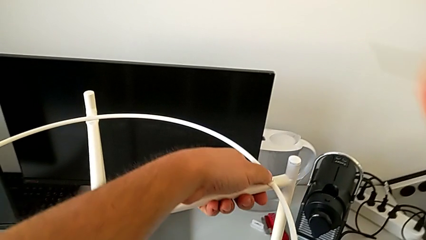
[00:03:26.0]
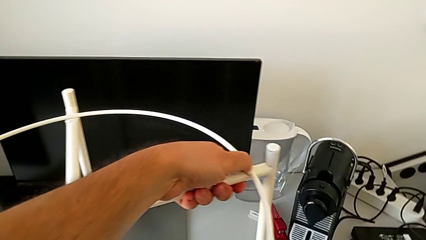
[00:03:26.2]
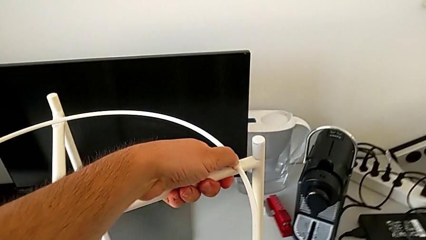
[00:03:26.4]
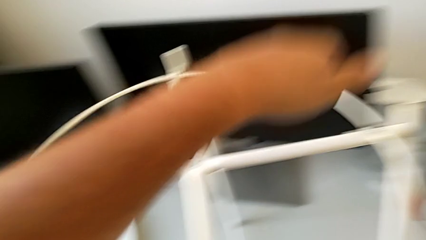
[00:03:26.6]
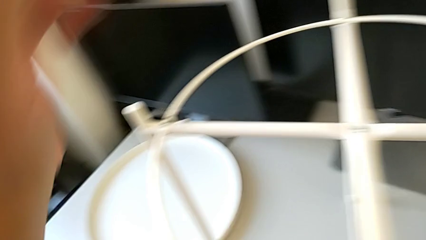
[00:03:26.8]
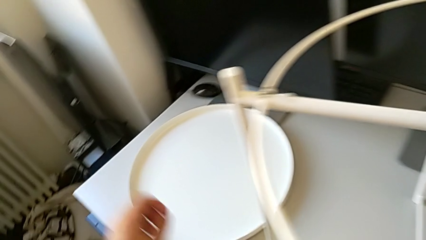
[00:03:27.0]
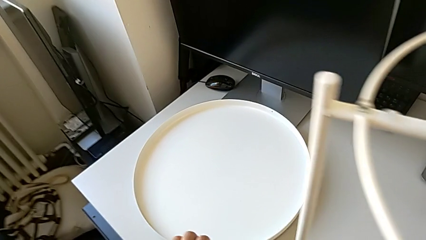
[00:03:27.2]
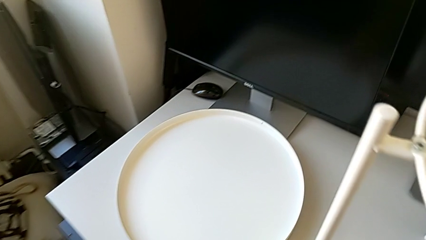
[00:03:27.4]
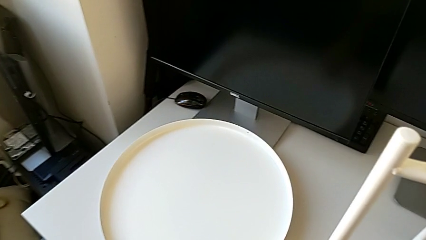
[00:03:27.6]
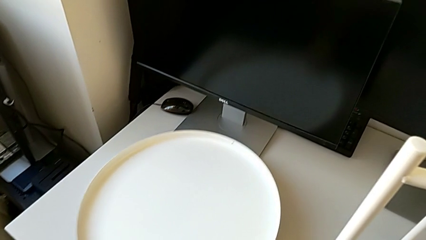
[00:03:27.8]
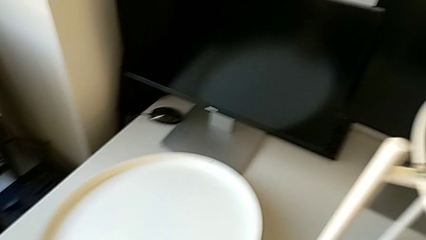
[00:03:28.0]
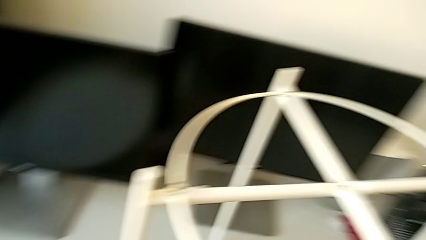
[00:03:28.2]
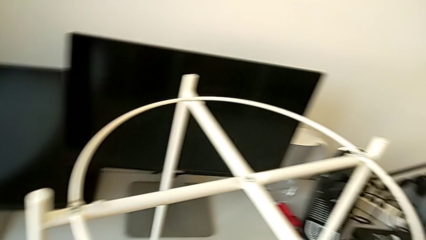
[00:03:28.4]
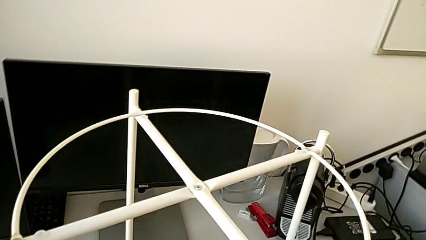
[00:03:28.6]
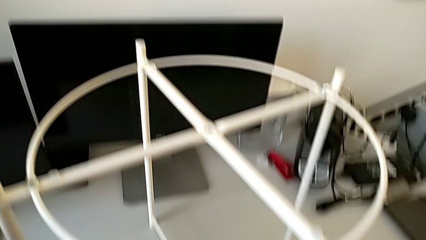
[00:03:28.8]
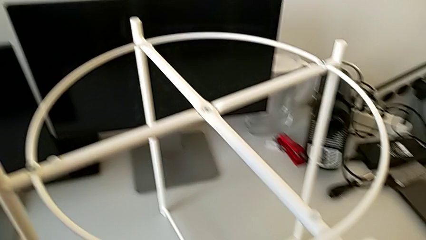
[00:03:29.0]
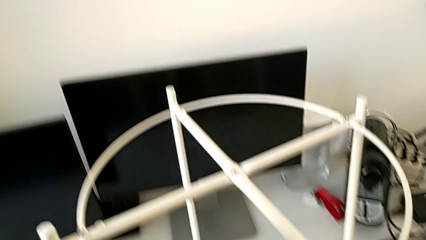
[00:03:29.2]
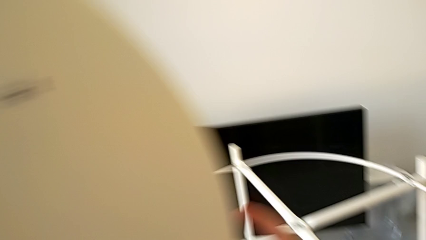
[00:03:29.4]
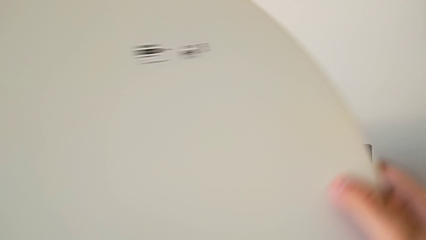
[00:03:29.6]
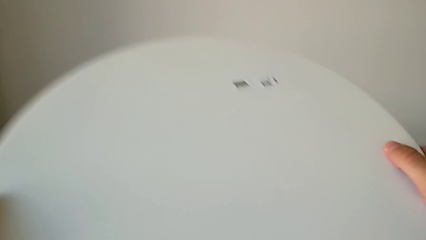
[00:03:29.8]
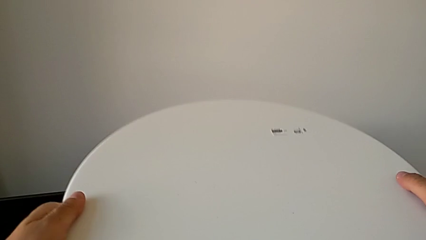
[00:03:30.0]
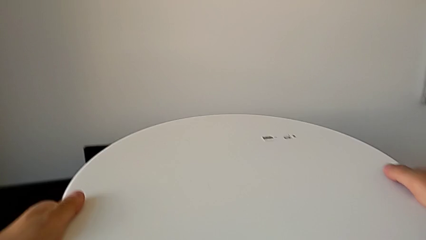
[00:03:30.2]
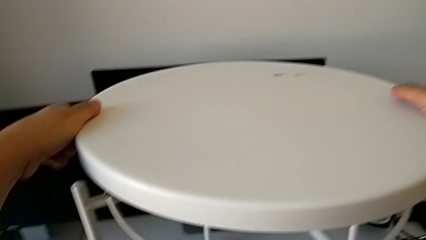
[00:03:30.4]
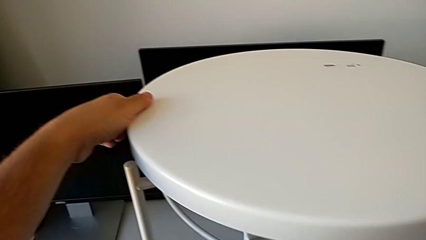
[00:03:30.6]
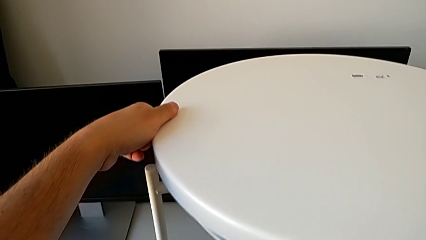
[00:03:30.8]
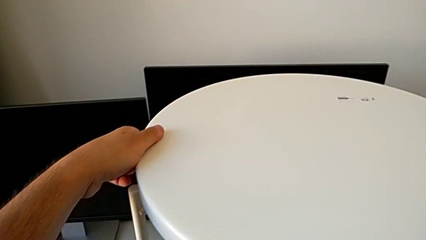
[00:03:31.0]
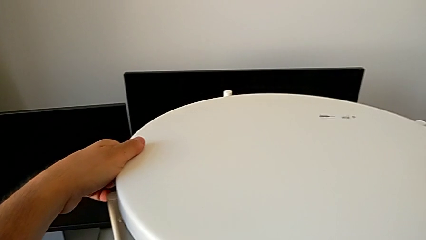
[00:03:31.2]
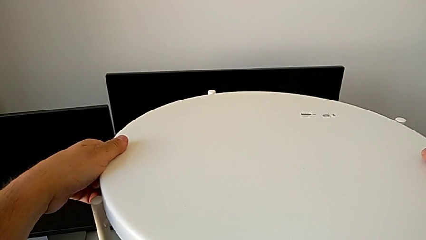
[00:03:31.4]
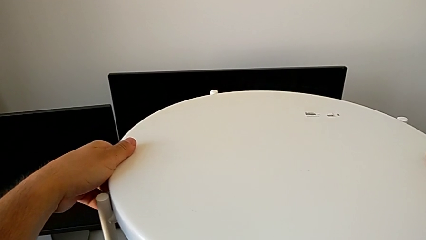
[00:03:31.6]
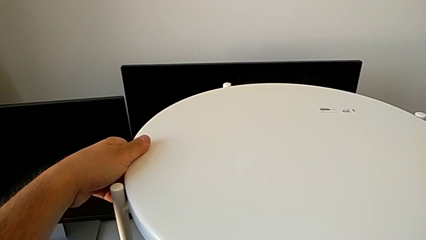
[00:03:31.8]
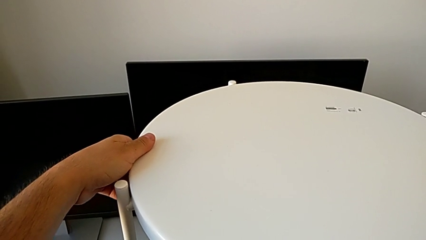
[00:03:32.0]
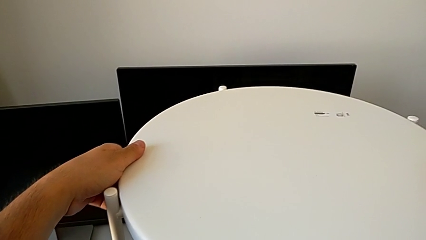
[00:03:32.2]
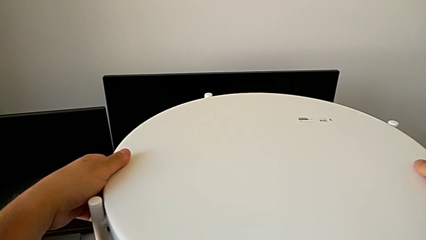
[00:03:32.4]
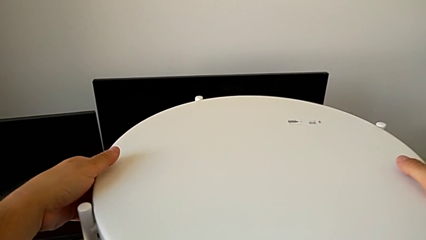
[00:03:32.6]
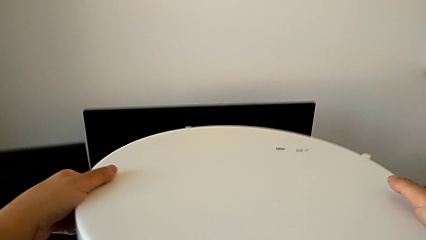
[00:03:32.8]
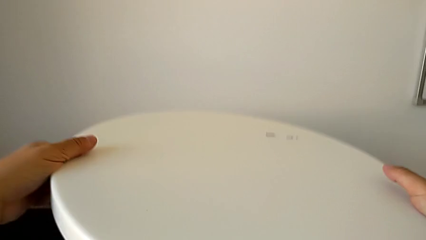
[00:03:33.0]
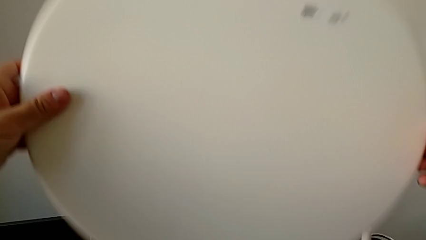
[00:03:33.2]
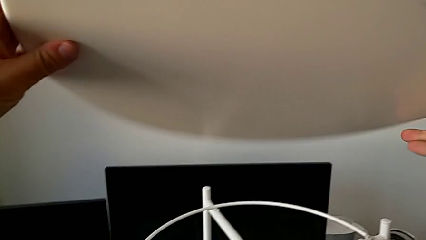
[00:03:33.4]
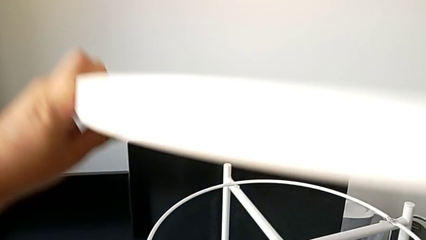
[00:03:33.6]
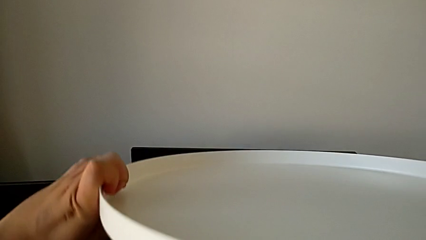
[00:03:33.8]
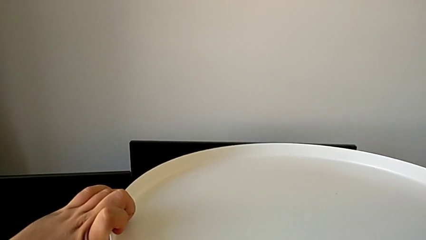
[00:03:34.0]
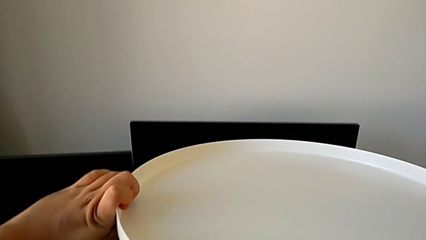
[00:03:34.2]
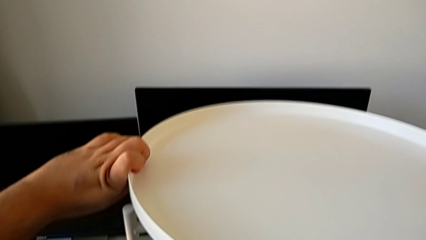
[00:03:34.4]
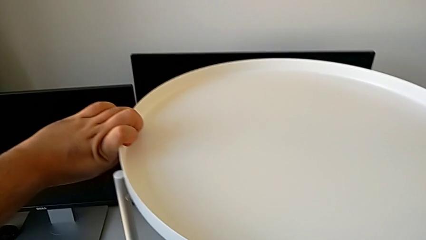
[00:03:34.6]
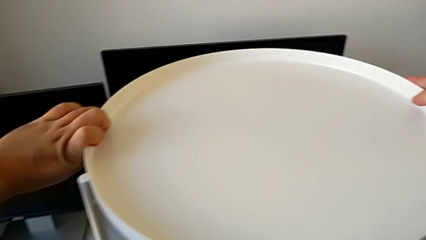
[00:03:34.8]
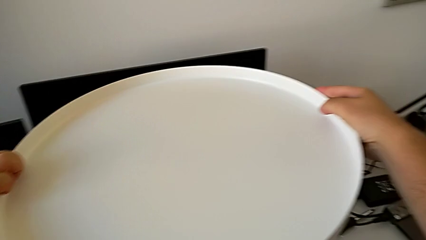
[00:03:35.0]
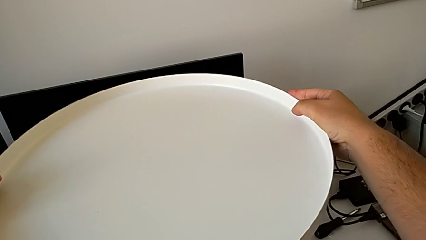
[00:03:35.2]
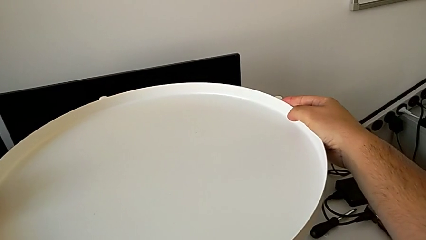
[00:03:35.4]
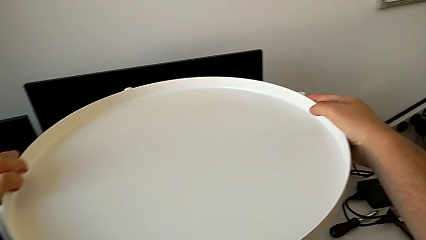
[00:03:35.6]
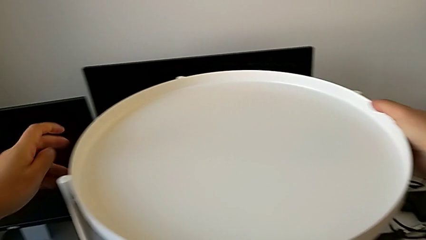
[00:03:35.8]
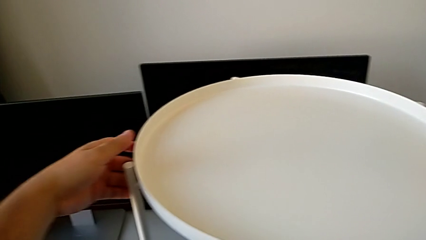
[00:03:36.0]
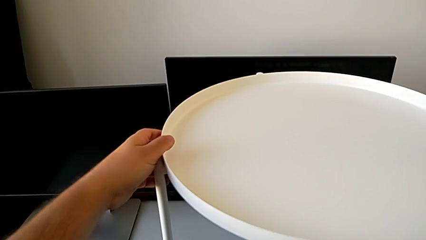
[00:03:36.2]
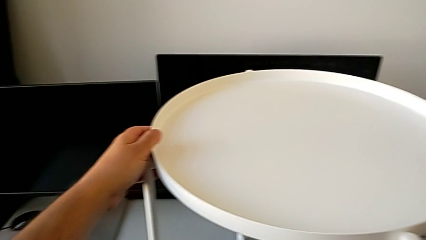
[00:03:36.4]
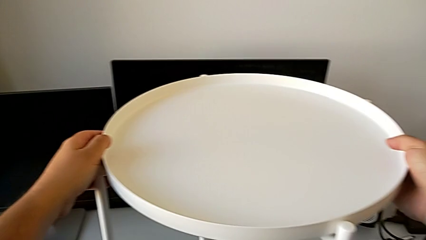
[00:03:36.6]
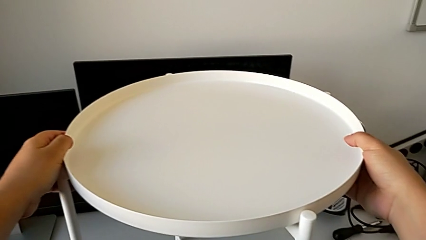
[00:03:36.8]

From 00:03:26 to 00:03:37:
The camera wearer places the tray on the circle of the table. They place the Allen wrench, grab the tray, wrongly rotate and place the tray, rotate the tray and place it.
